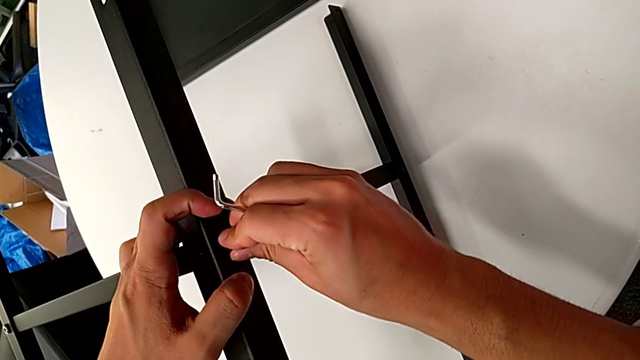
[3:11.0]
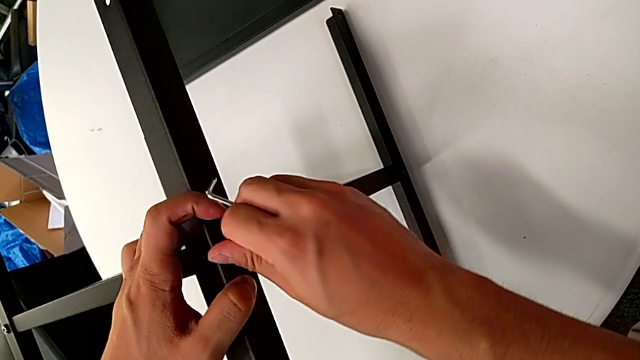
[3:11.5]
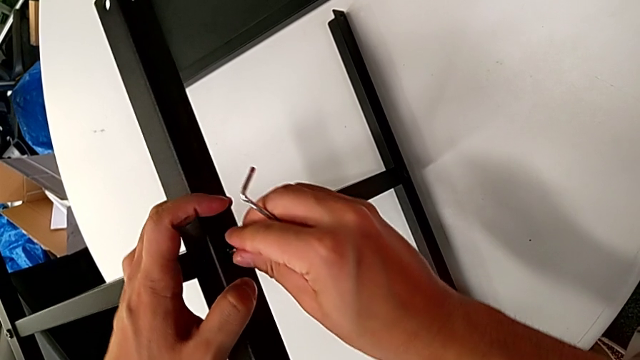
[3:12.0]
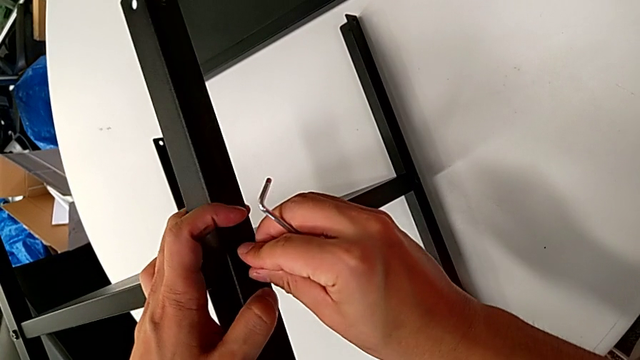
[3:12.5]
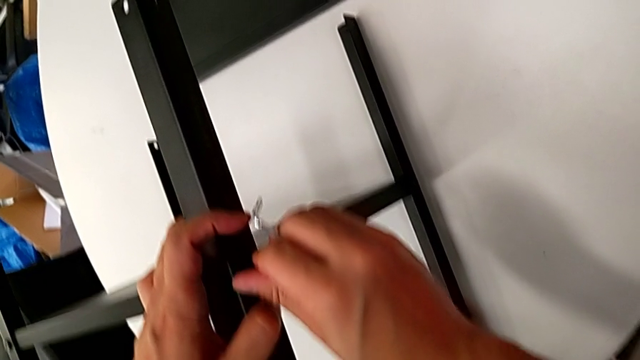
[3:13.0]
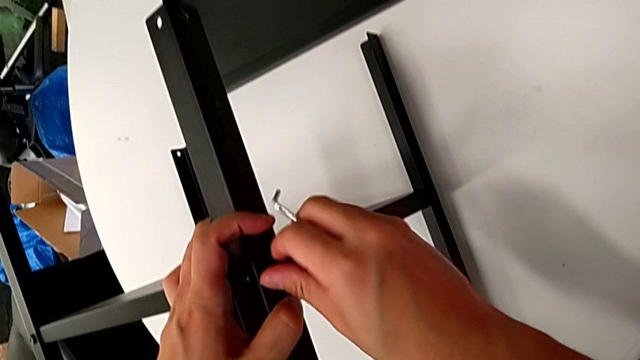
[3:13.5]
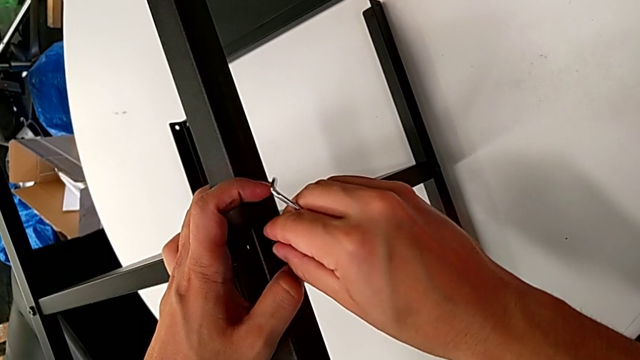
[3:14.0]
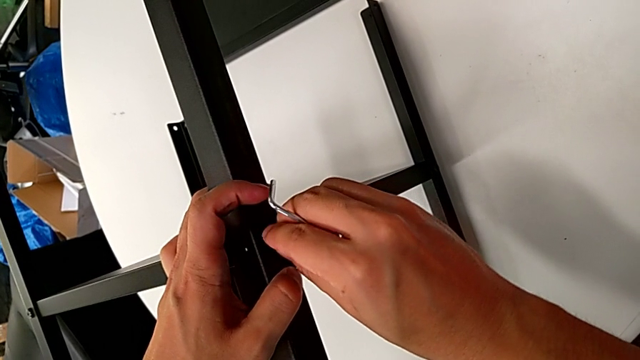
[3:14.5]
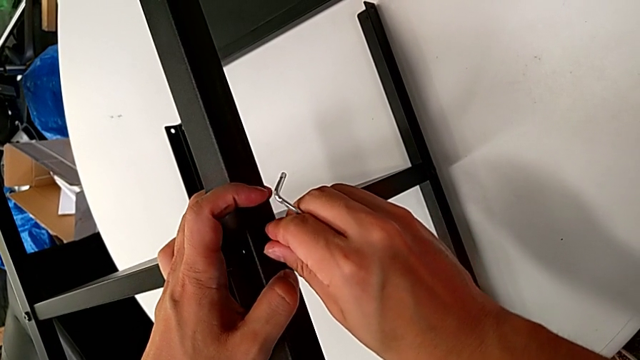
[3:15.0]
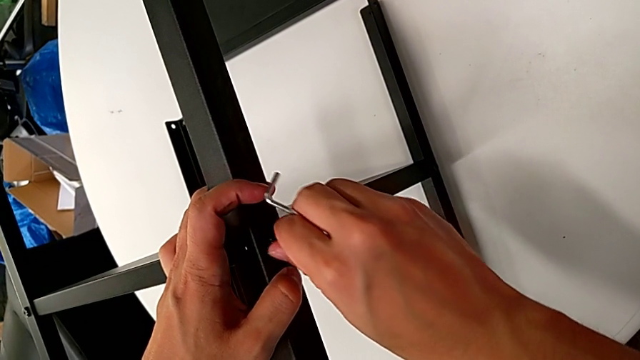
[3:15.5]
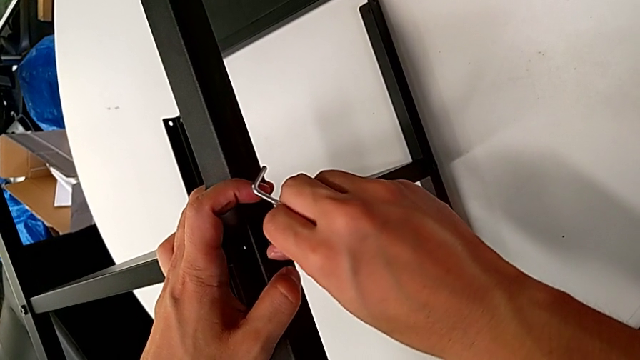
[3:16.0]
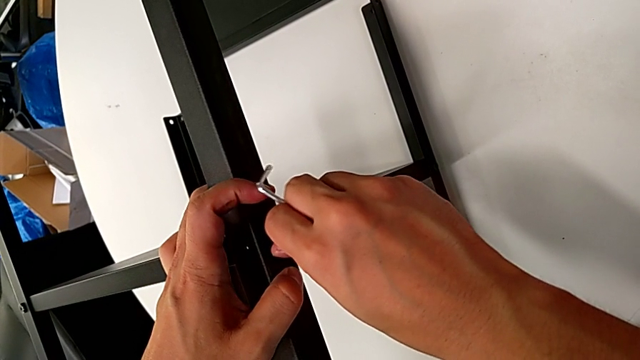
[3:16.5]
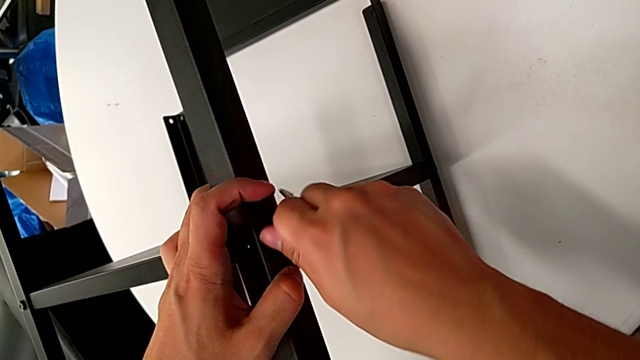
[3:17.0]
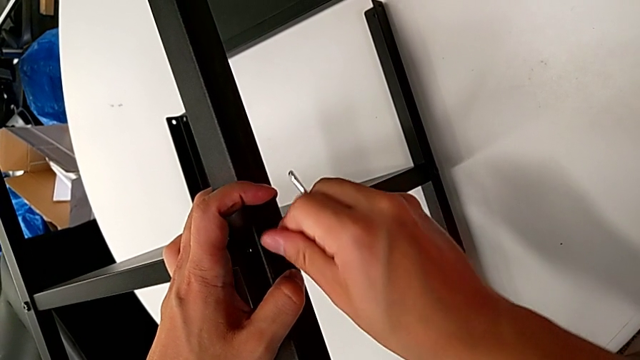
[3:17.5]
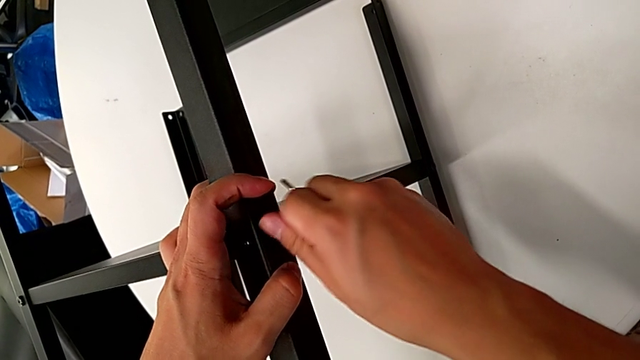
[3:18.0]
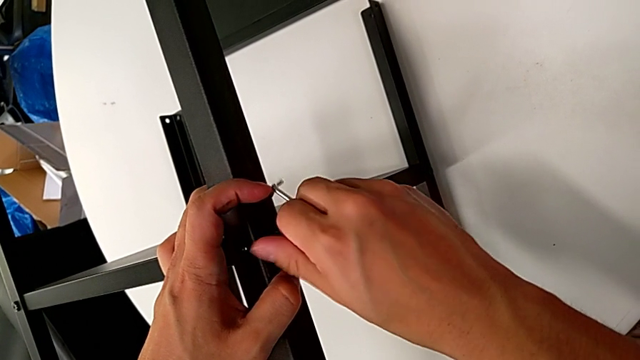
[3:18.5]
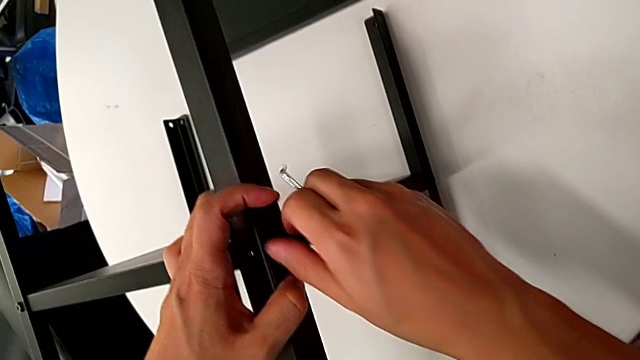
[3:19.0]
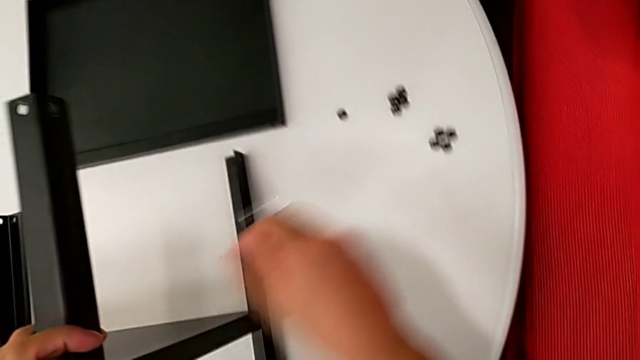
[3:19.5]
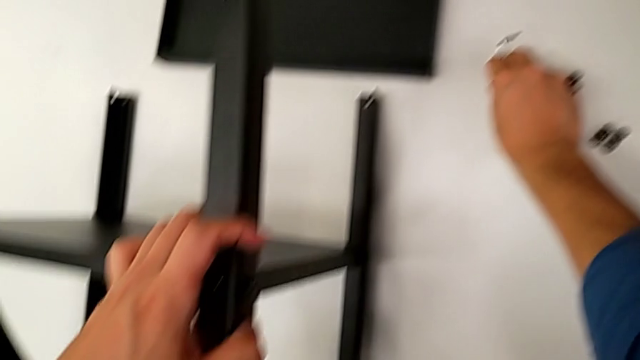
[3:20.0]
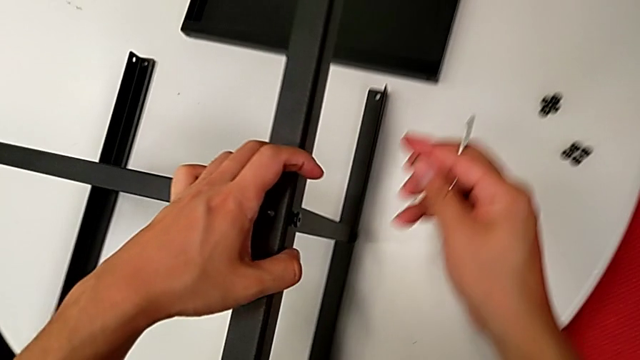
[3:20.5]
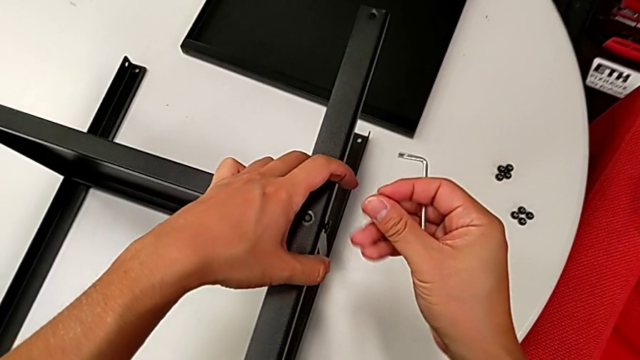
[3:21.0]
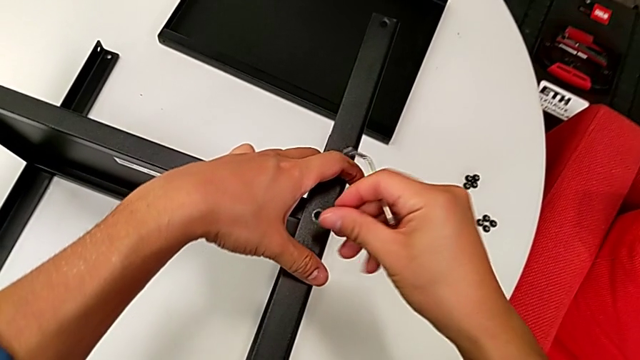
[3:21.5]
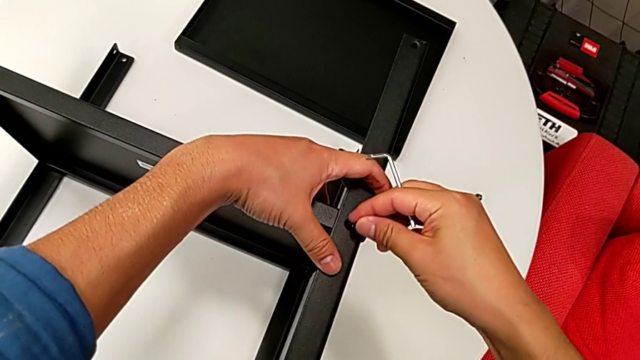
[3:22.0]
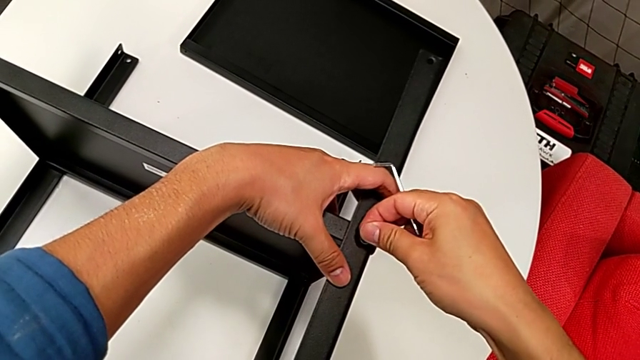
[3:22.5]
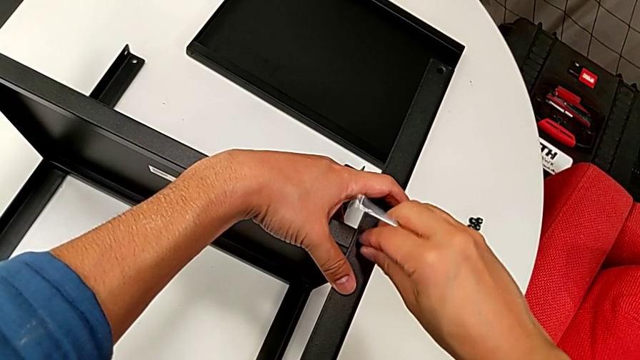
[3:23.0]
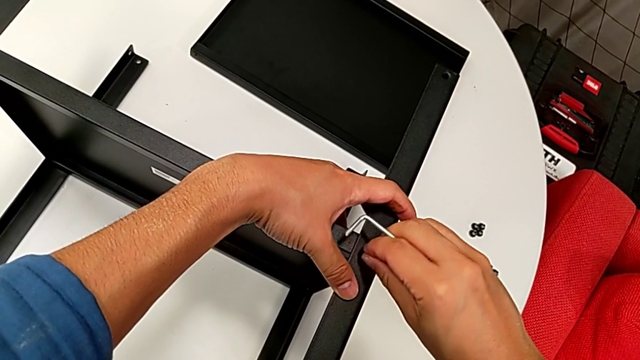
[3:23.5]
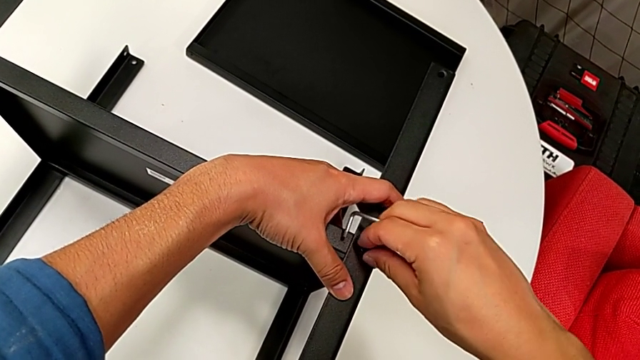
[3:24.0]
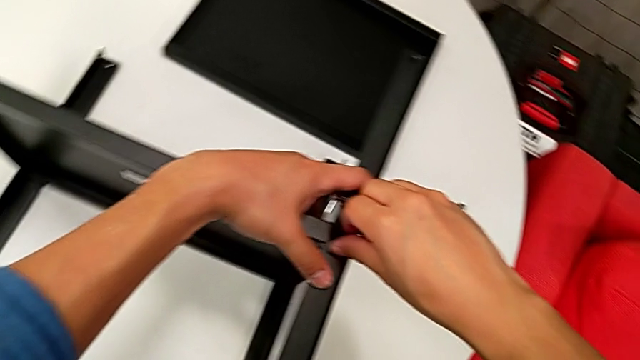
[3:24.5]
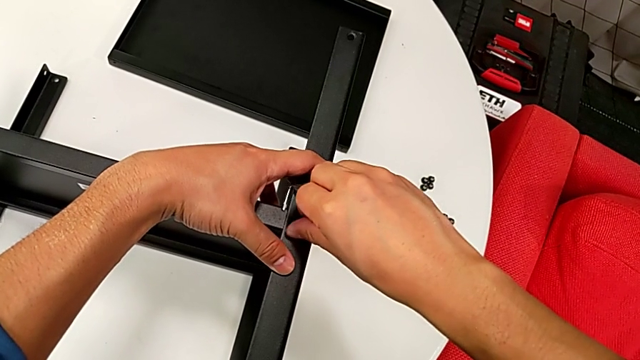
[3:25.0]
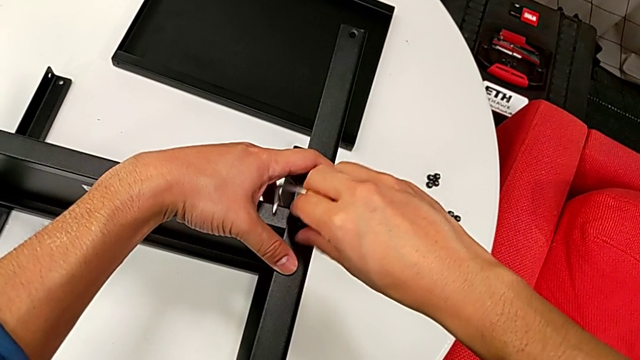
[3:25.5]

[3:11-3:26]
The camera wearer is assembling the first leg on the bottom tray. They screw the hex socket head three times, grab the hex socket head, lift it, insert it and screw it.

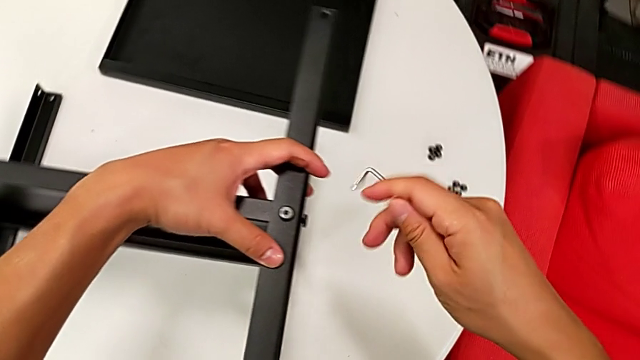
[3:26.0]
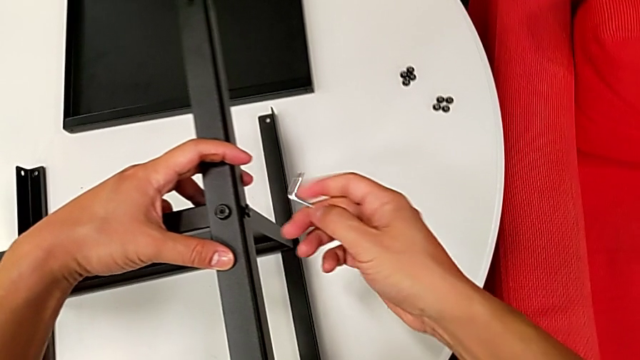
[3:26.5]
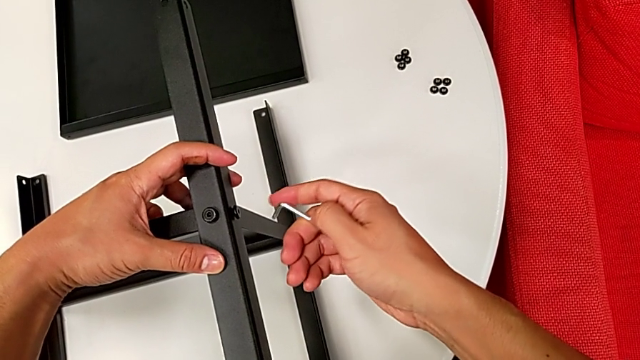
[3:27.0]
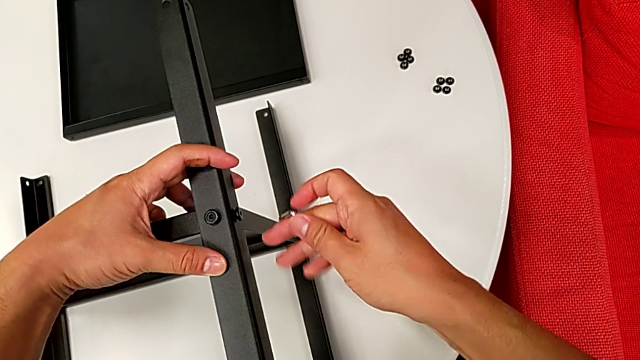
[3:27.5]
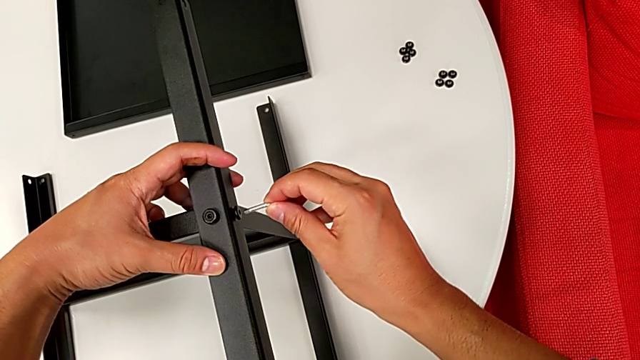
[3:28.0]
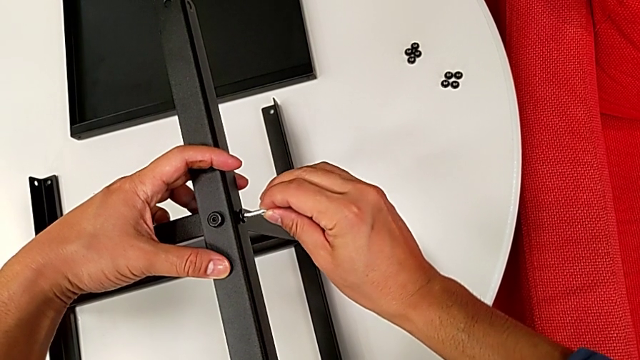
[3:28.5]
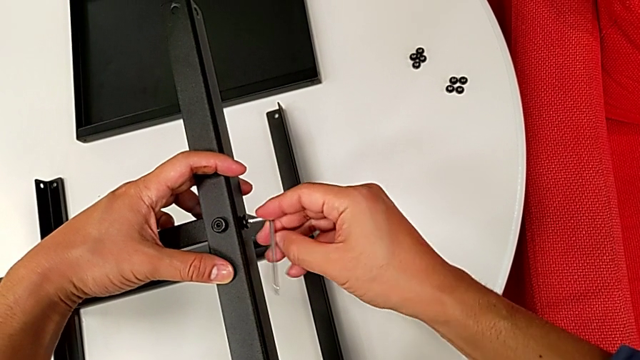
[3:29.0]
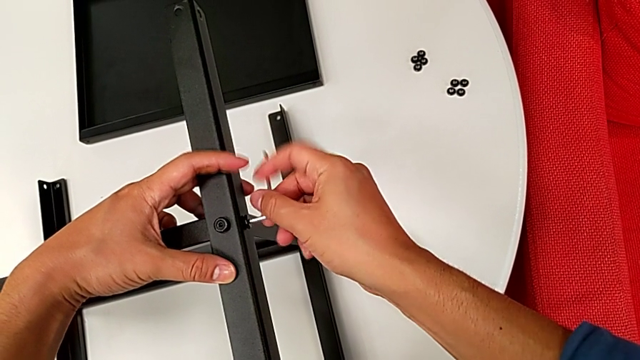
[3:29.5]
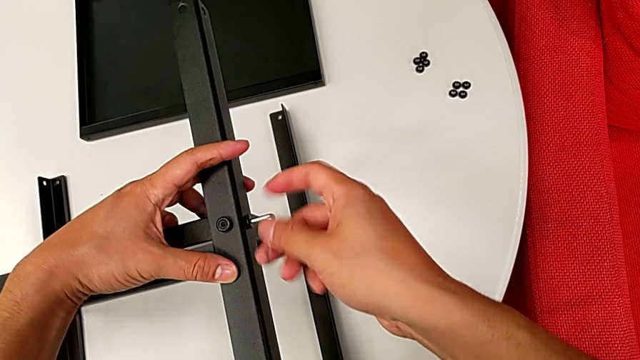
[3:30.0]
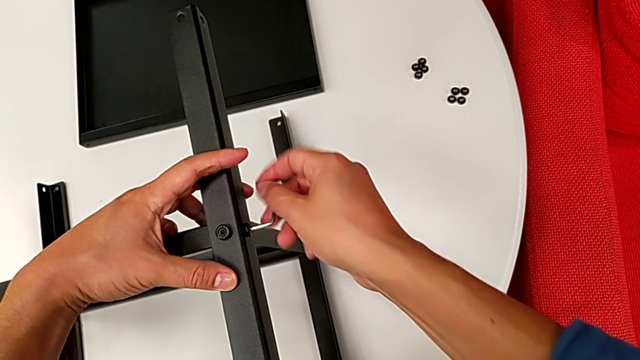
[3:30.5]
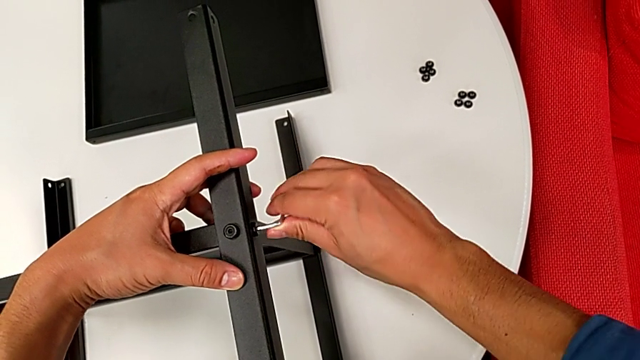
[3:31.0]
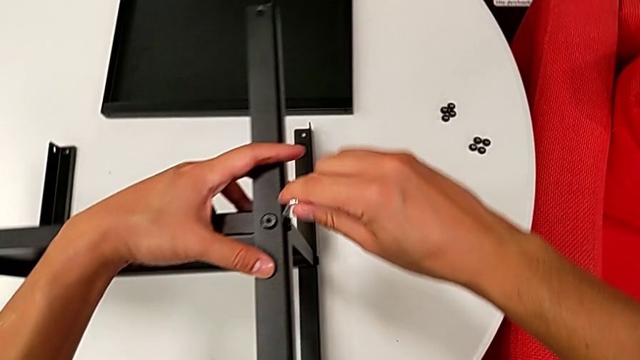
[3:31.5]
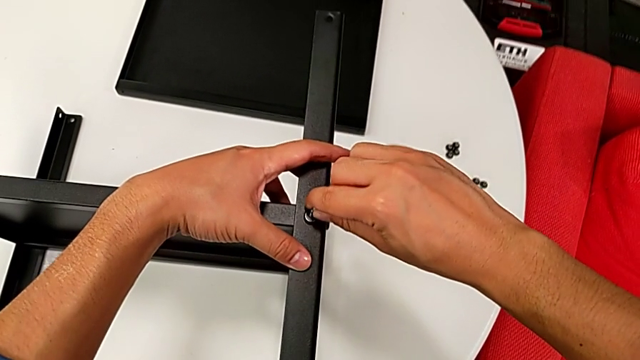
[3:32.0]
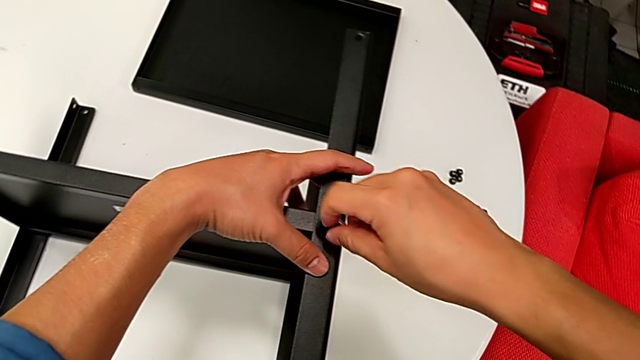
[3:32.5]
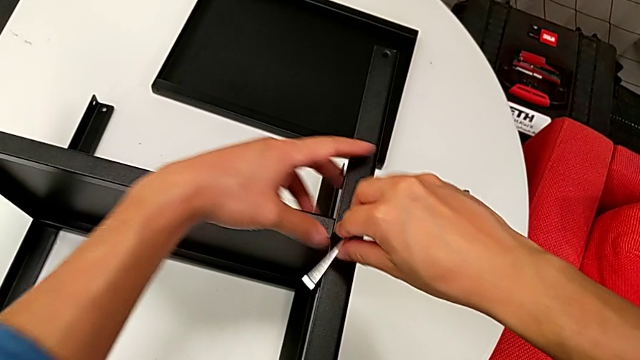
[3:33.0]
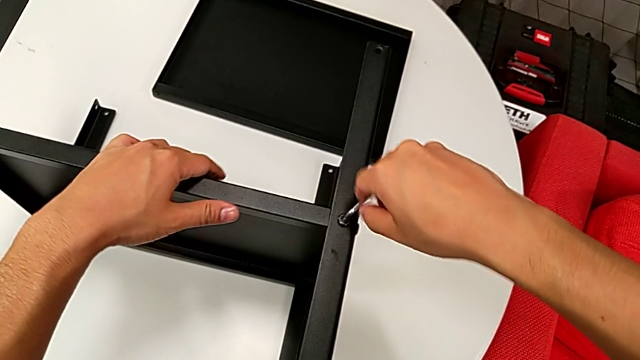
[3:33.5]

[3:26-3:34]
The camera wearer is assembling the first leg on the bottom tray. They grab the Allen wrench, insert it, rotate it, withdraw it, insert it and rotate it.
